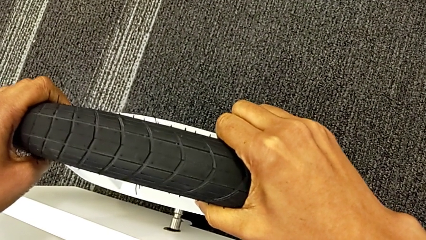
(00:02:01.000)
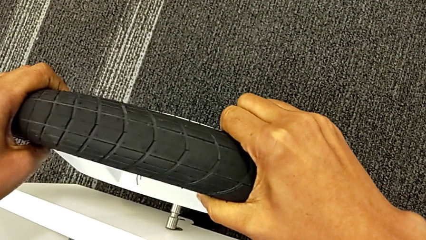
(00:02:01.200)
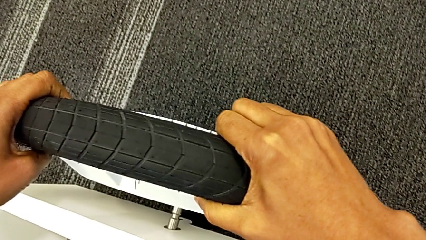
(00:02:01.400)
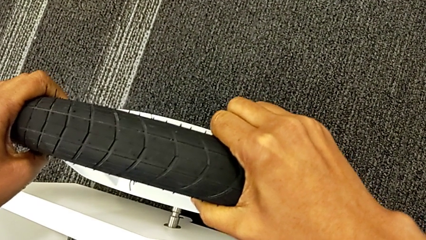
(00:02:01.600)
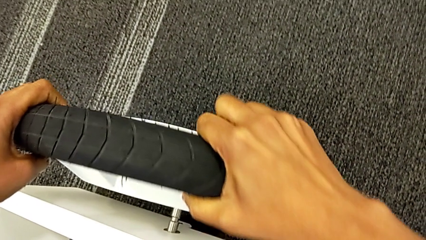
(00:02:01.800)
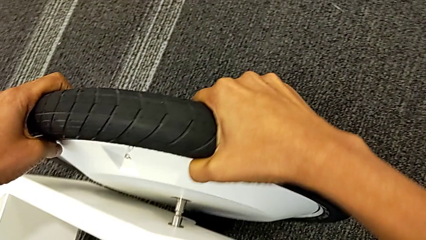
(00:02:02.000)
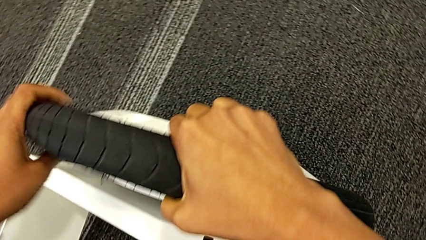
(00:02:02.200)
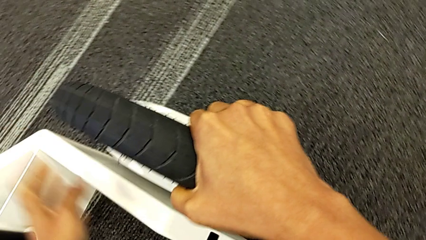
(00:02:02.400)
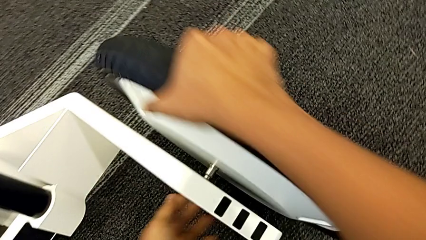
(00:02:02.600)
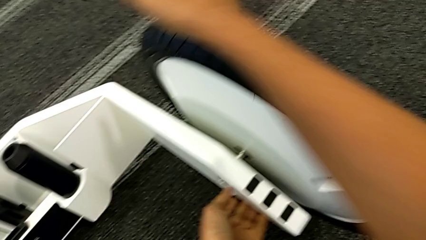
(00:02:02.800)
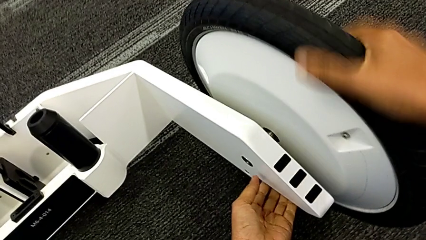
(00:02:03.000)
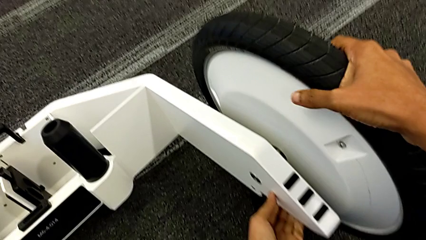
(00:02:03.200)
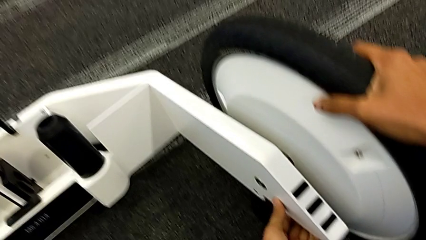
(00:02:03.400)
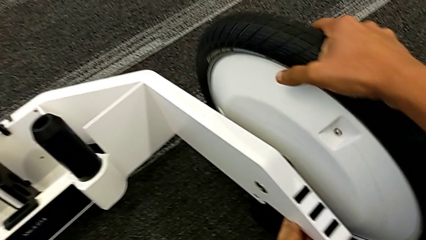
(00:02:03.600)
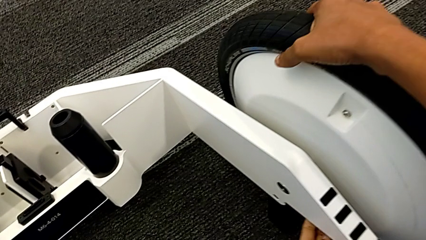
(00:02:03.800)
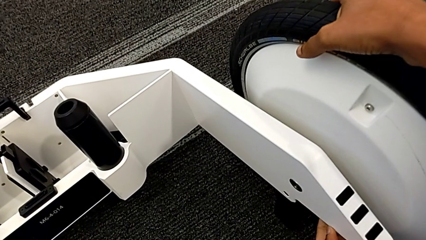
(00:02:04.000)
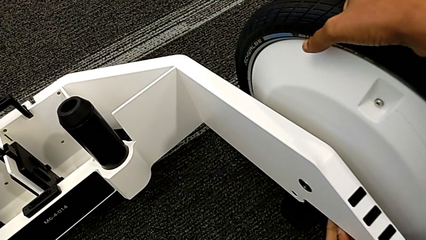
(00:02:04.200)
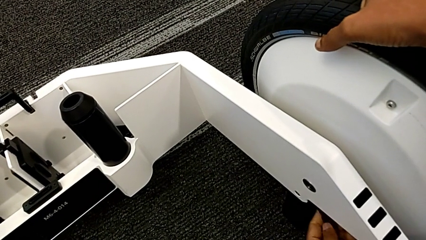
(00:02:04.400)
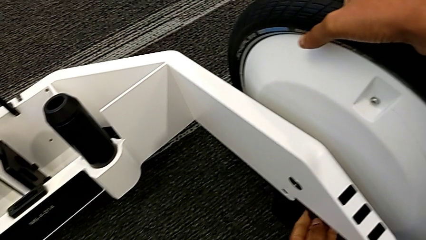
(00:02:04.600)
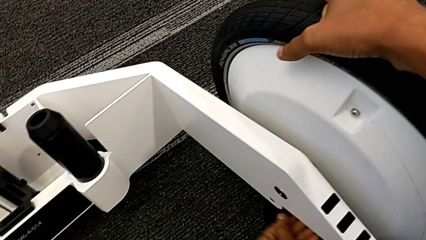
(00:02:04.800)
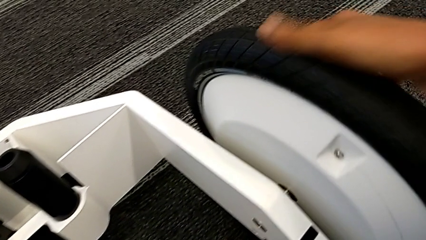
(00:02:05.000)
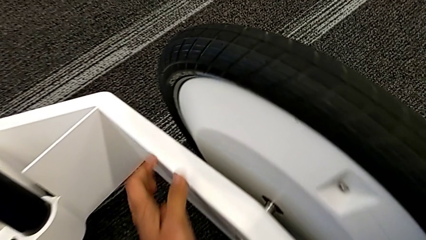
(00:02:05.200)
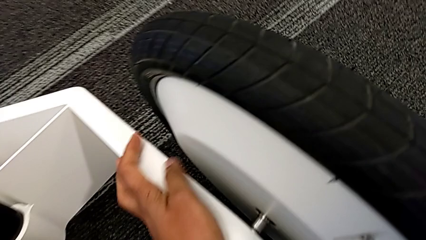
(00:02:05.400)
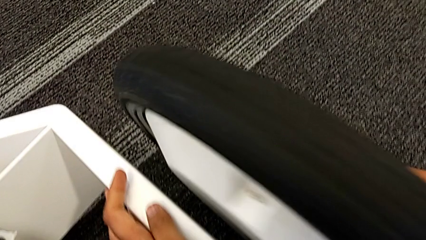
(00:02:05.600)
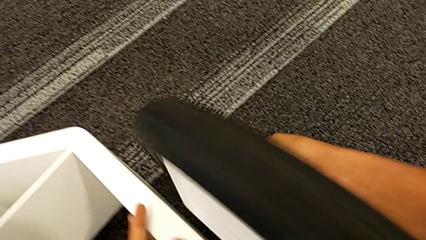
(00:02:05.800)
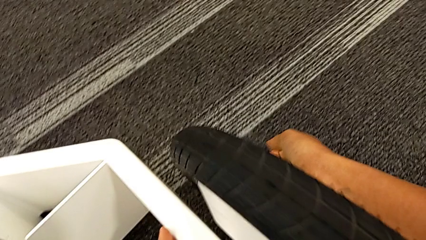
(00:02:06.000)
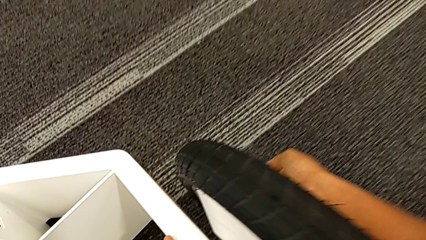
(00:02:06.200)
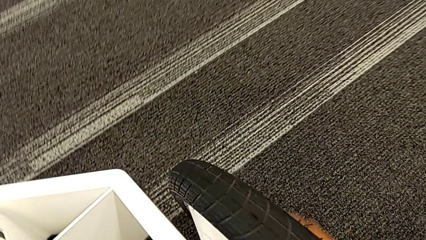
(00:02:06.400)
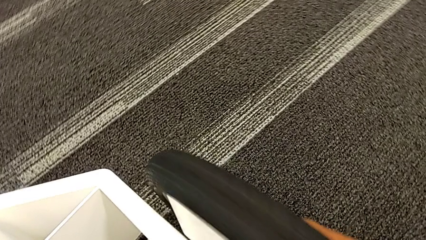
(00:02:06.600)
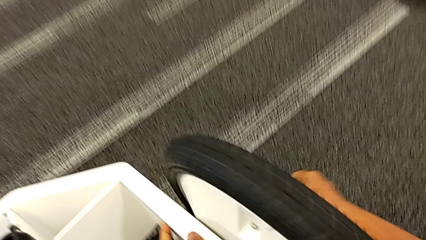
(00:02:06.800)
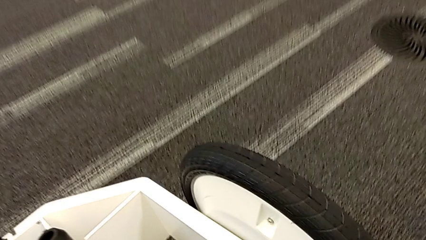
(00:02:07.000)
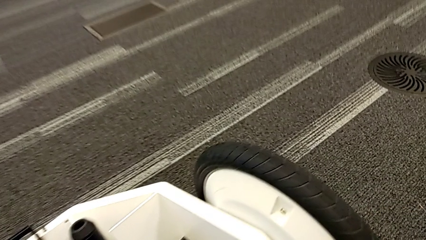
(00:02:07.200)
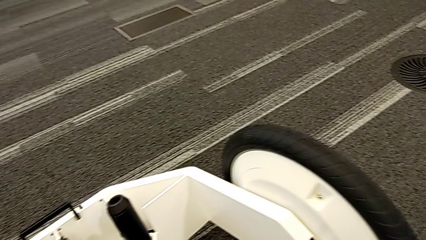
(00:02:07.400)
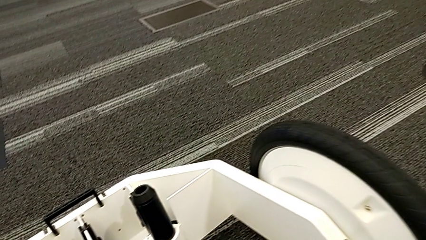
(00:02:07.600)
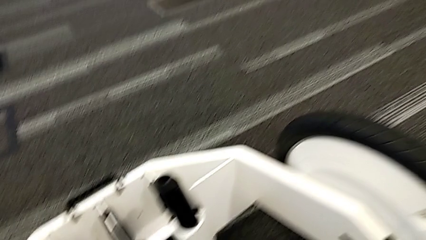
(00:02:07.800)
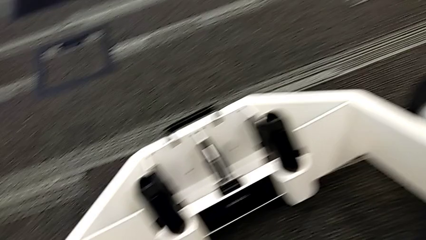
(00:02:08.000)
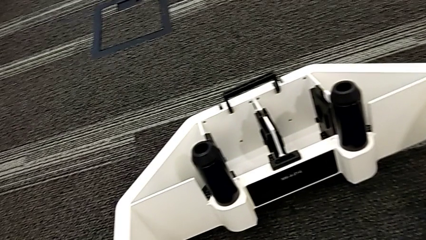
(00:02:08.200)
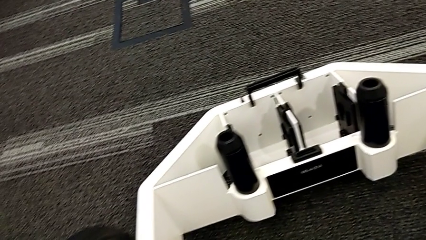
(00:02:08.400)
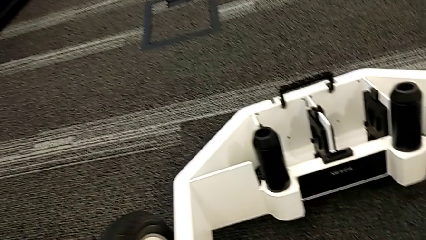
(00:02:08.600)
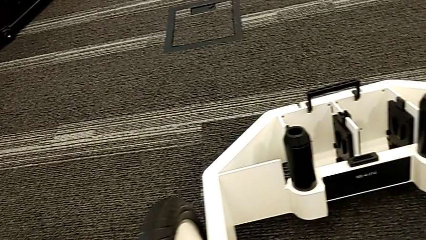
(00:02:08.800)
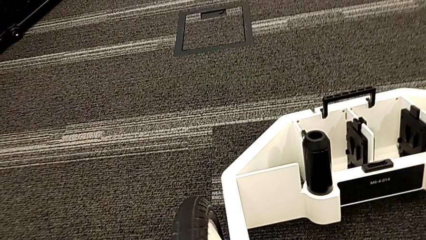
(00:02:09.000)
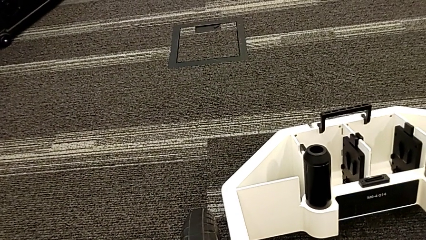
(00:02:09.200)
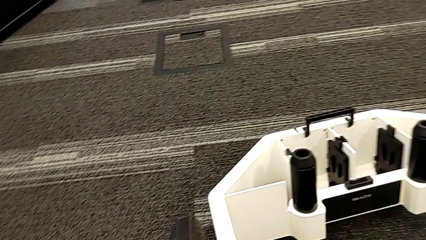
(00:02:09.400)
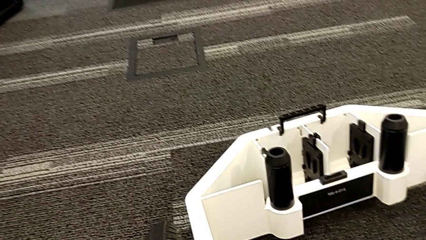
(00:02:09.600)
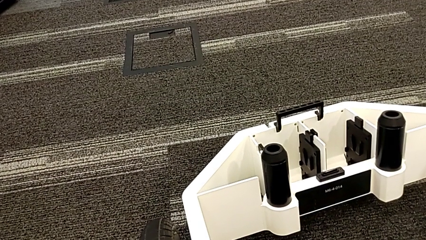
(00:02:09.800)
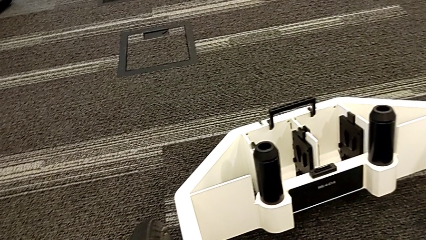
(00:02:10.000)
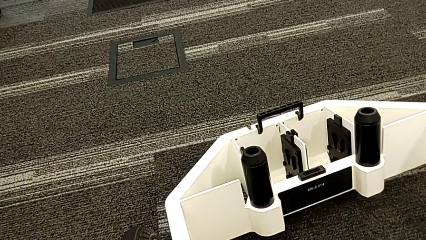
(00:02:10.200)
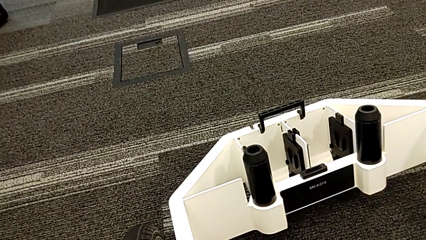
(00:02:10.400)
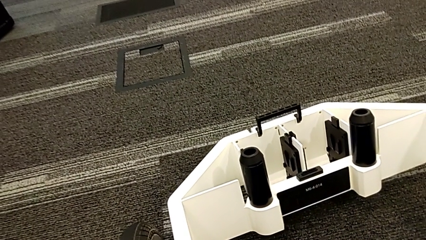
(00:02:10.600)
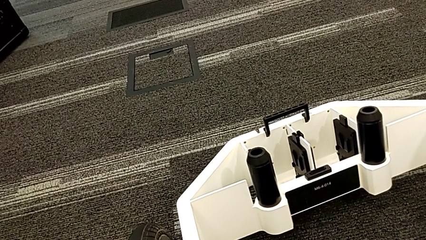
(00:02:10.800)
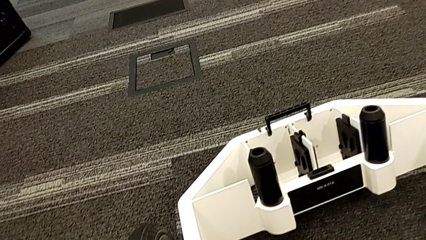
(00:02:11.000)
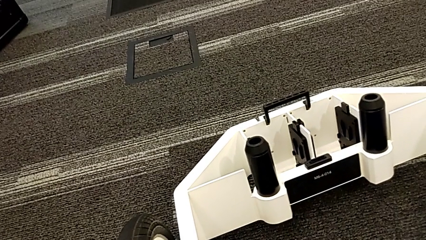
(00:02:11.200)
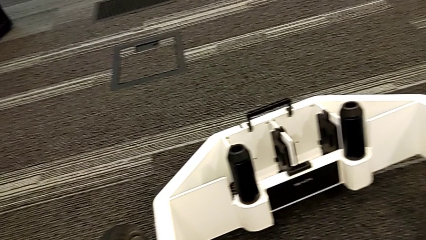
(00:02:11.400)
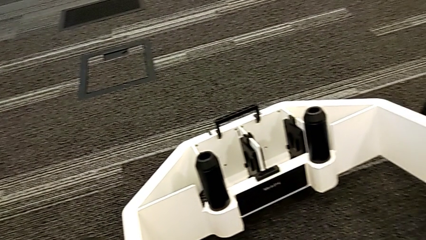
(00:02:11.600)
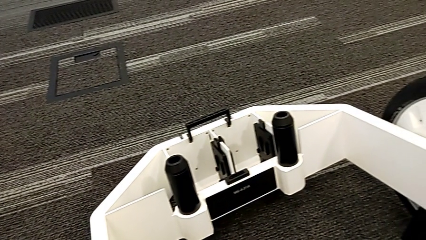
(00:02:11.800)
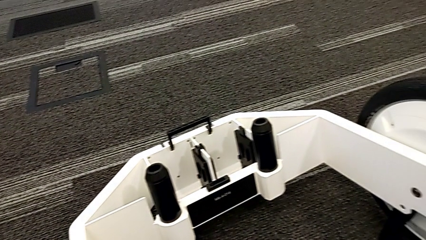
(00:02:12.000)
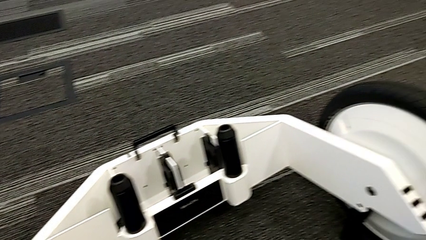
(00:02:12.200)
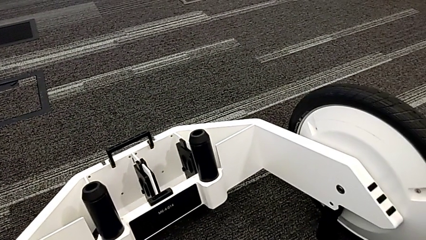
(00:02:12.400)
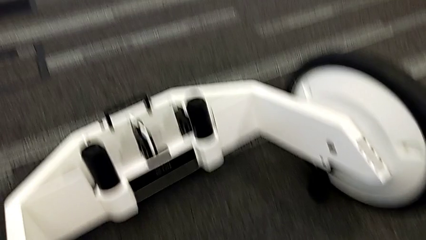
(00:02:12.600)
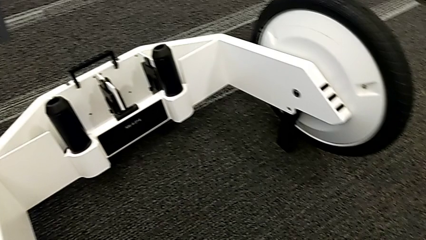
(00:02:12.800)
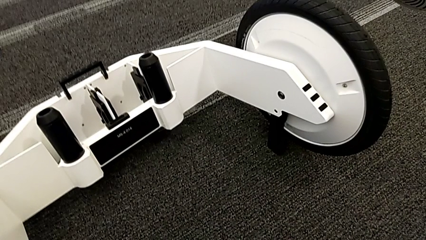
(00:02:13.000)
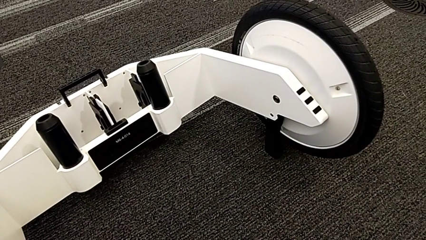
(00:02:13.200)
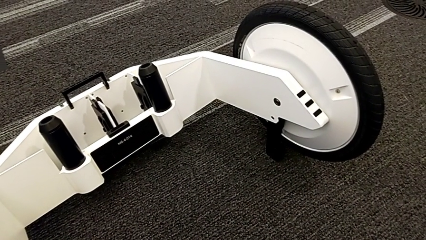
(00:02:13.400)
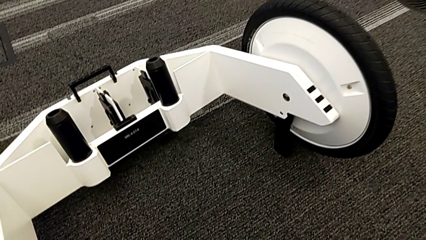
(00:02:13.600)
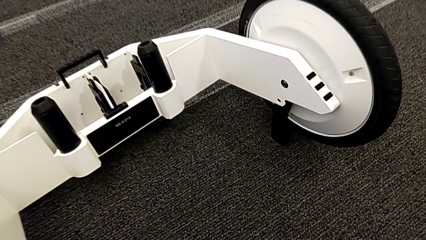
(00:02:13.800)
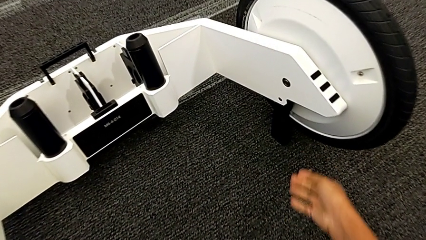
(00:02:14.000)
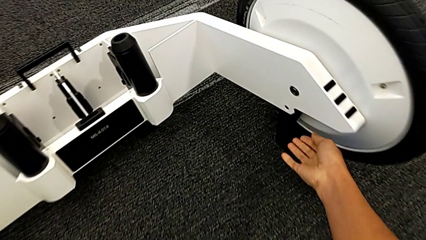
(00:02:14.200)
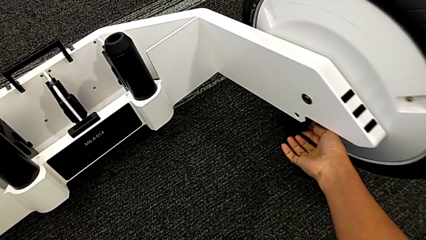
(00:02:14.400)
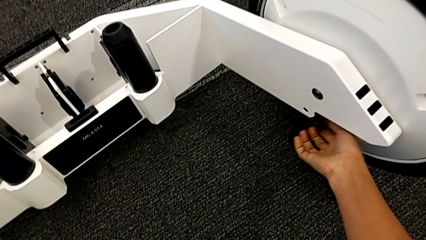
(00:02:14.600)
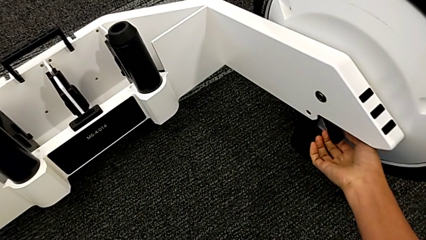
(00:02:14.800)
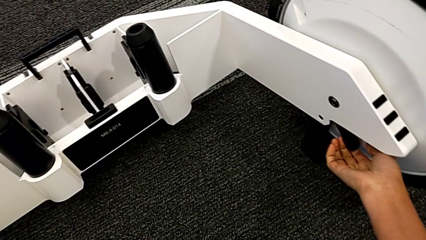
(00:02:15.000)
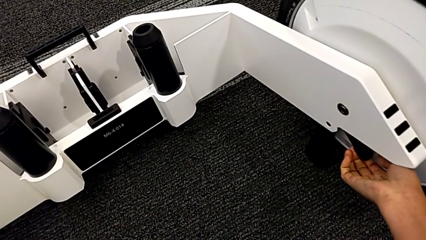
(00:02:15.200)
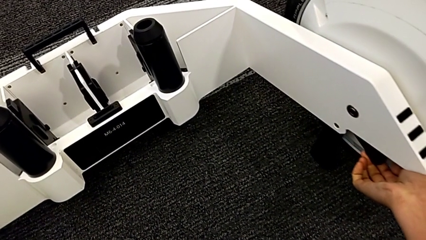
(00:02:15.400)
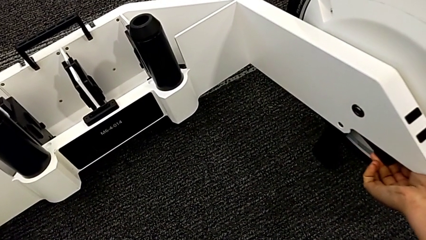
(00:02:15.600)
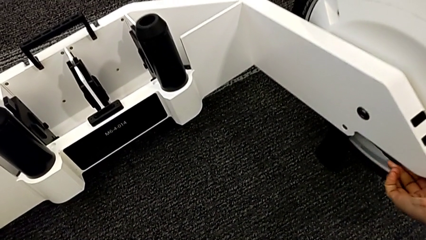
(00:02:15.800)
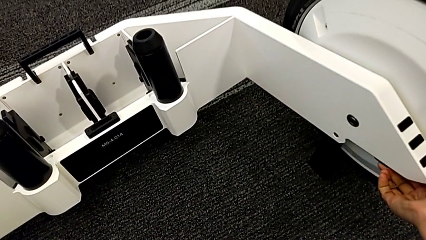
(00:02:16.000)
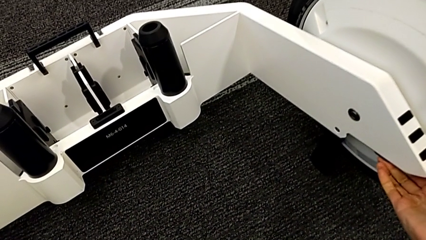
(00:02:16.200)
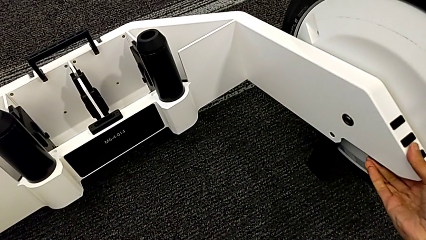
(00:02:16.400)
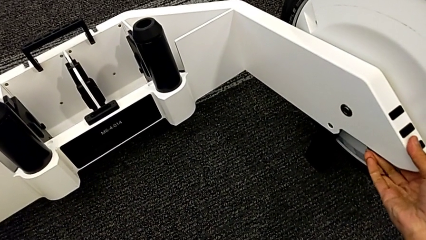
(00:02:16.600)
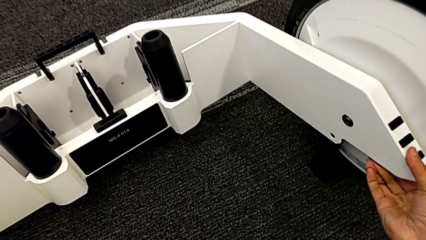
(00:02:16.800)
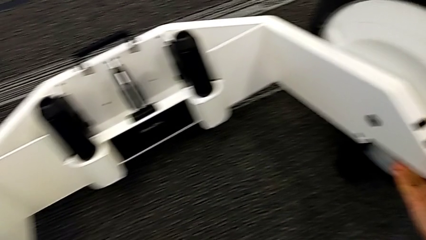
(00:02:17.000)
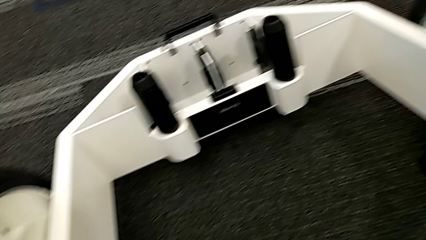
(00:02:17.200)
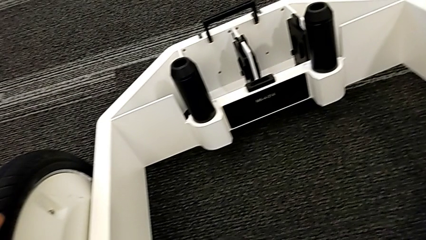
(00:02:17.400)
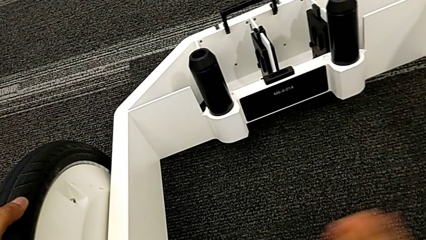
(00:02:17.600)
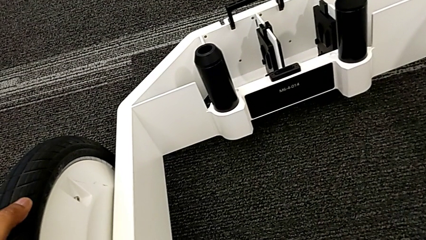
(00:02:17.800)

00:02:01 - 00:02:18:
The camera wearer is inserting the remaining wheels into the wheel unit to form the base. They keep inserting the second wheel and close the first kickstand.
